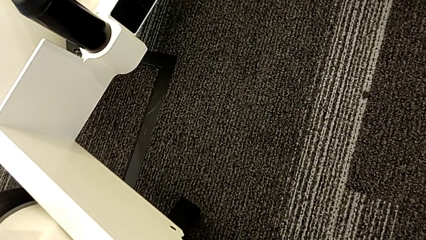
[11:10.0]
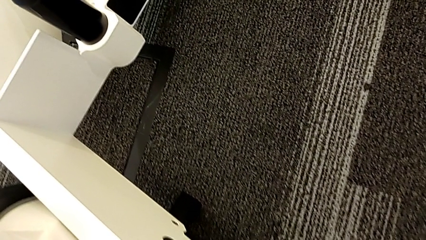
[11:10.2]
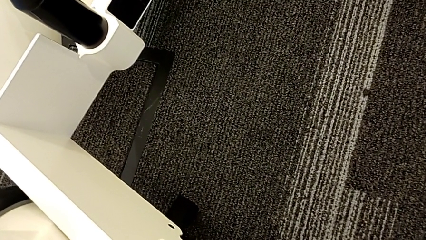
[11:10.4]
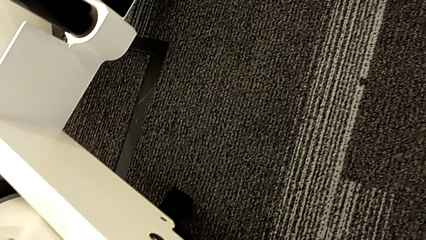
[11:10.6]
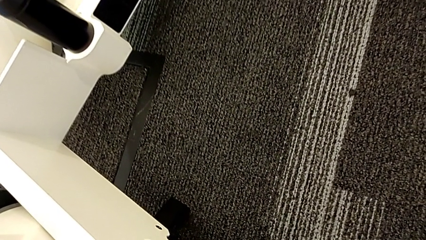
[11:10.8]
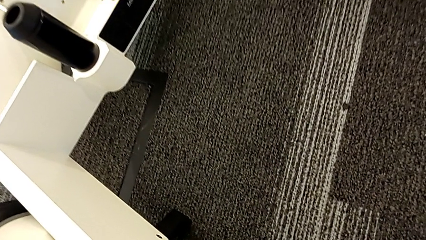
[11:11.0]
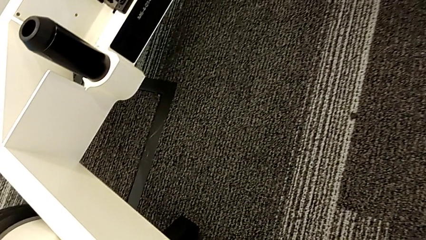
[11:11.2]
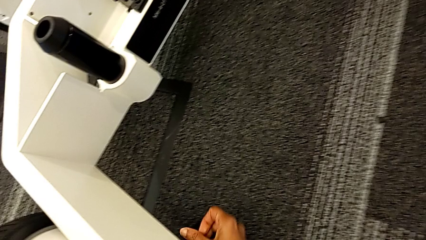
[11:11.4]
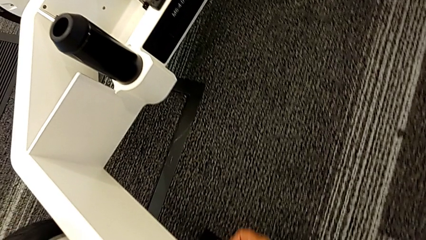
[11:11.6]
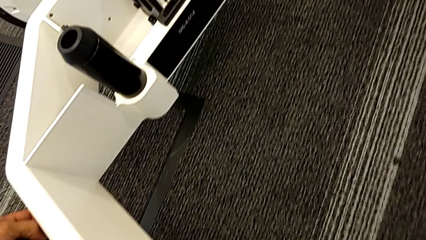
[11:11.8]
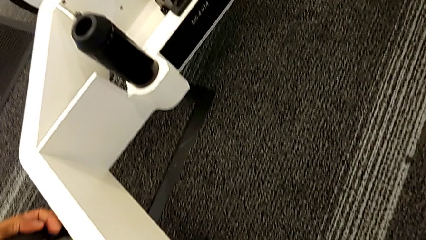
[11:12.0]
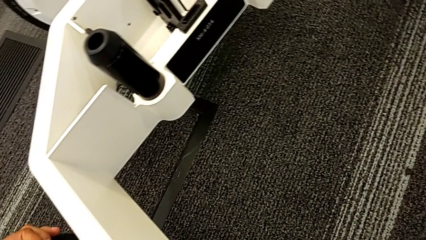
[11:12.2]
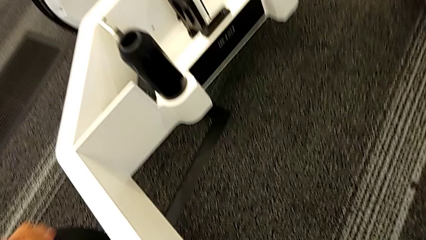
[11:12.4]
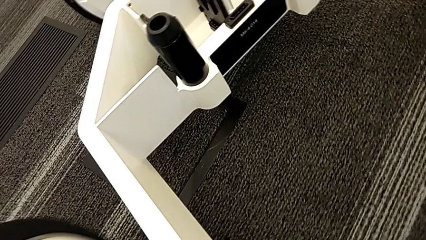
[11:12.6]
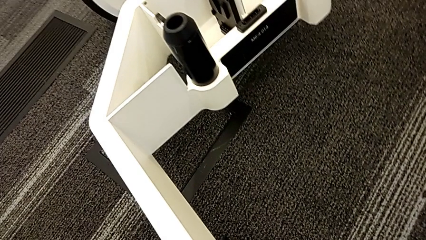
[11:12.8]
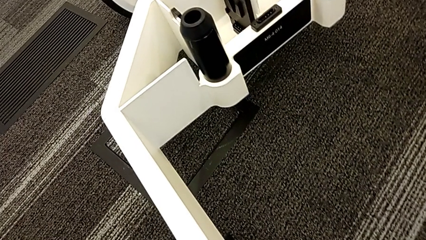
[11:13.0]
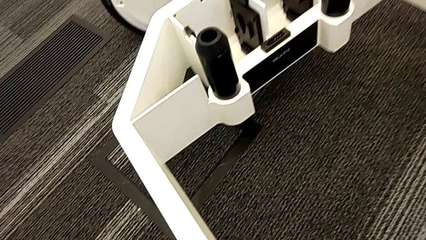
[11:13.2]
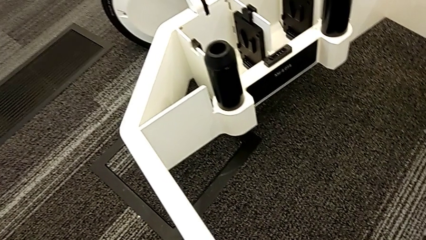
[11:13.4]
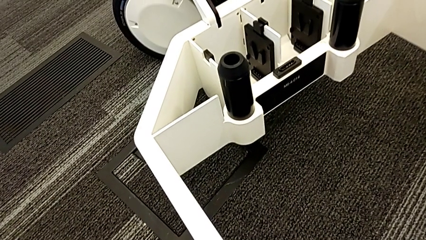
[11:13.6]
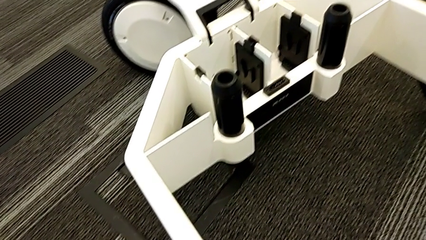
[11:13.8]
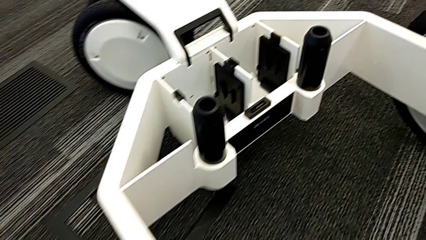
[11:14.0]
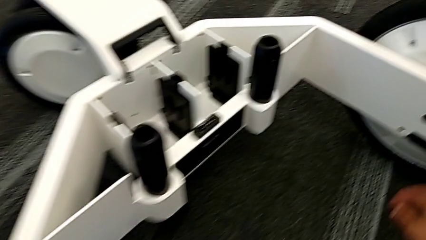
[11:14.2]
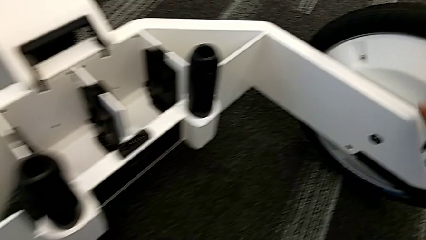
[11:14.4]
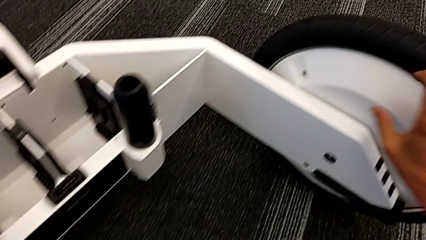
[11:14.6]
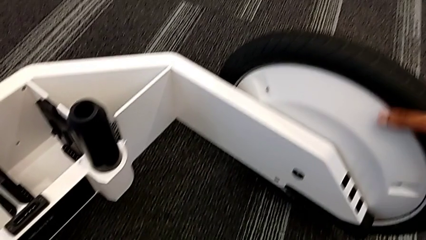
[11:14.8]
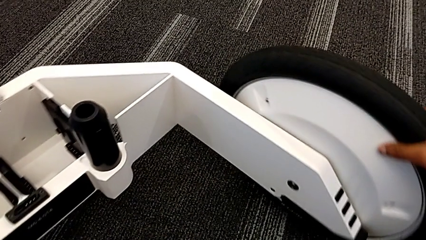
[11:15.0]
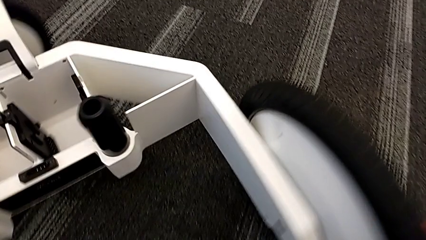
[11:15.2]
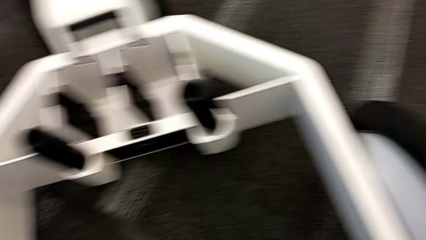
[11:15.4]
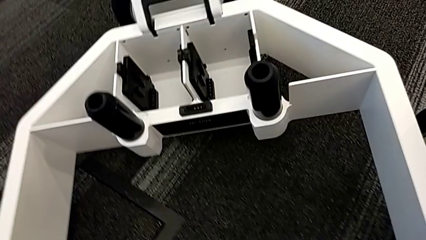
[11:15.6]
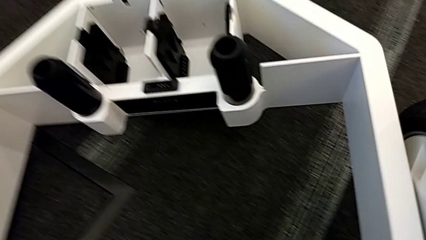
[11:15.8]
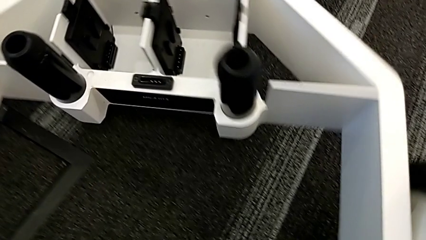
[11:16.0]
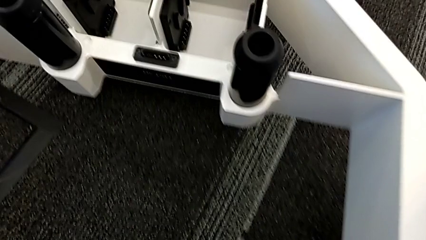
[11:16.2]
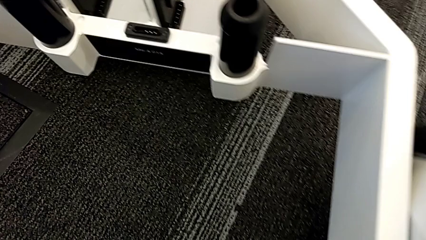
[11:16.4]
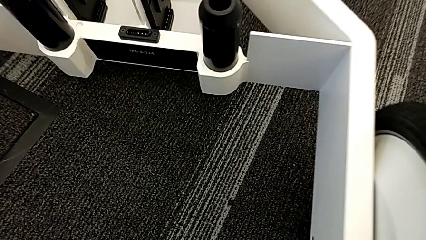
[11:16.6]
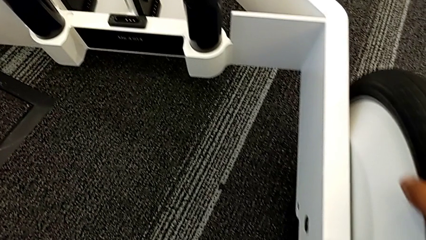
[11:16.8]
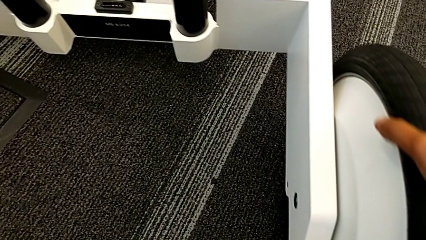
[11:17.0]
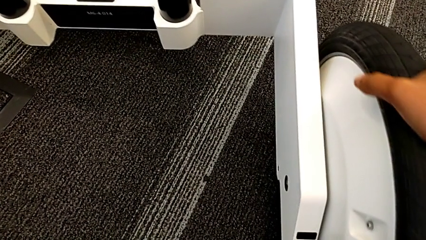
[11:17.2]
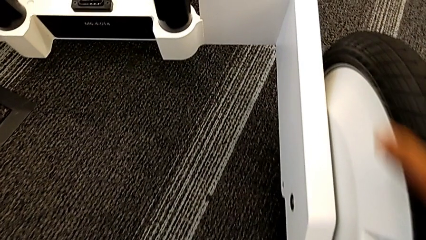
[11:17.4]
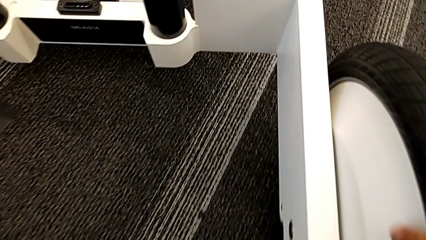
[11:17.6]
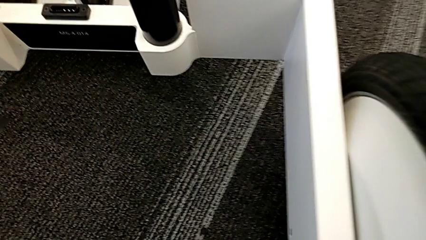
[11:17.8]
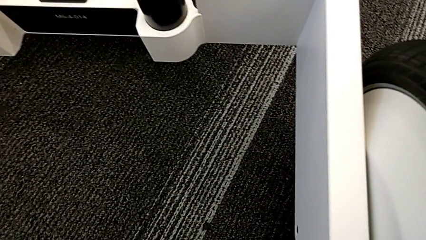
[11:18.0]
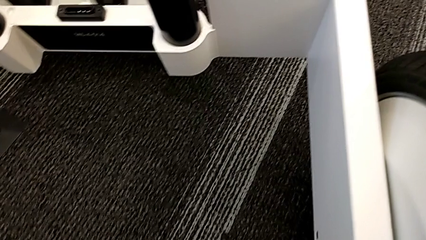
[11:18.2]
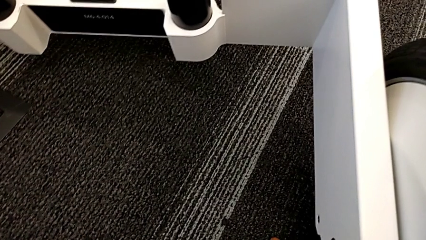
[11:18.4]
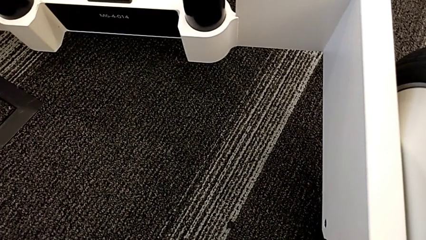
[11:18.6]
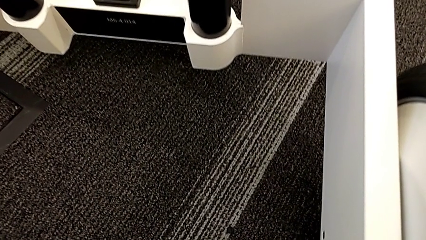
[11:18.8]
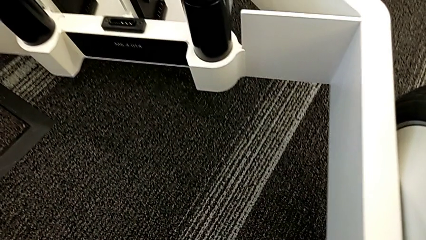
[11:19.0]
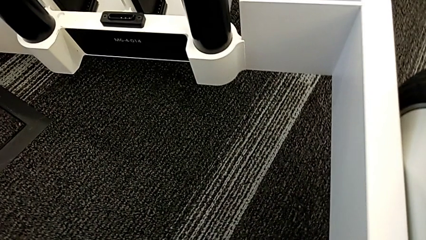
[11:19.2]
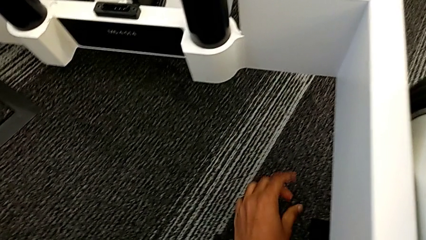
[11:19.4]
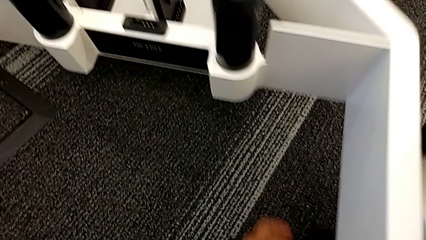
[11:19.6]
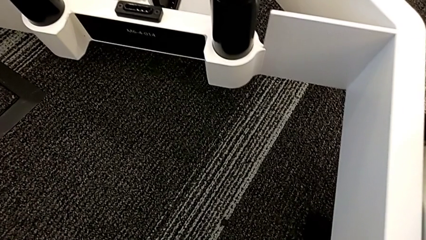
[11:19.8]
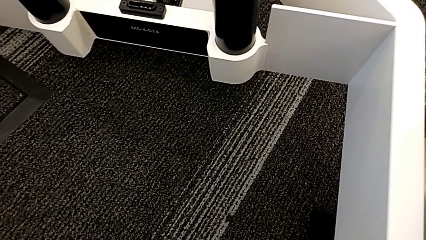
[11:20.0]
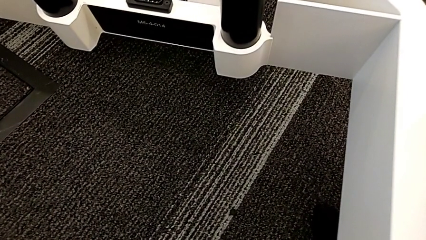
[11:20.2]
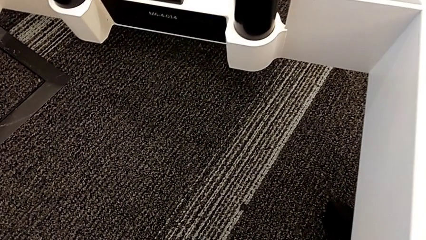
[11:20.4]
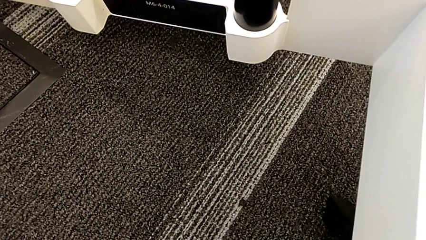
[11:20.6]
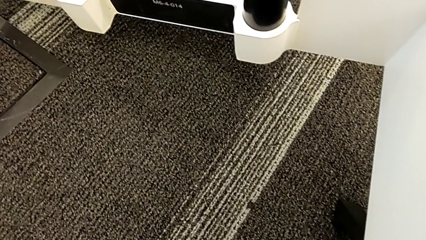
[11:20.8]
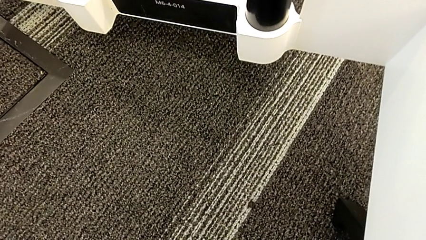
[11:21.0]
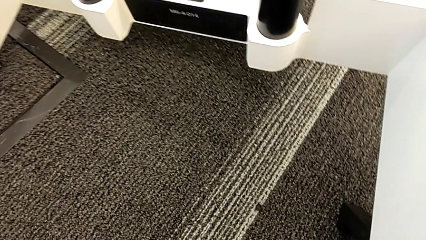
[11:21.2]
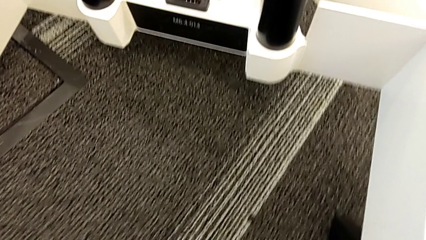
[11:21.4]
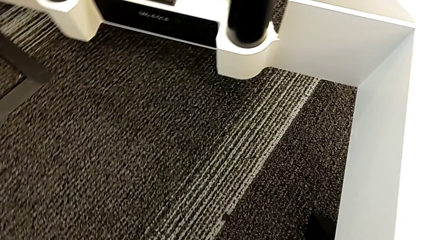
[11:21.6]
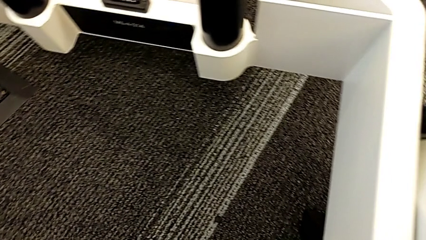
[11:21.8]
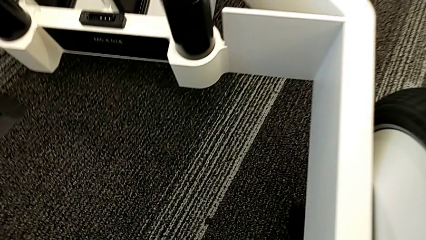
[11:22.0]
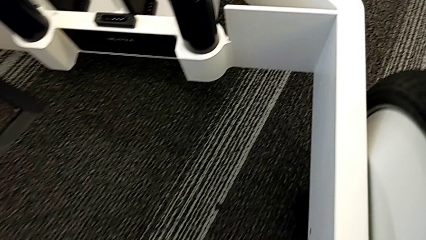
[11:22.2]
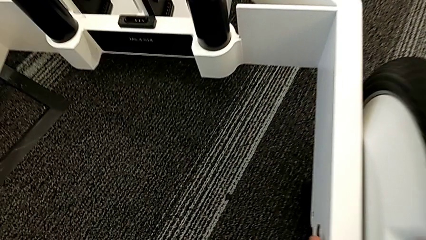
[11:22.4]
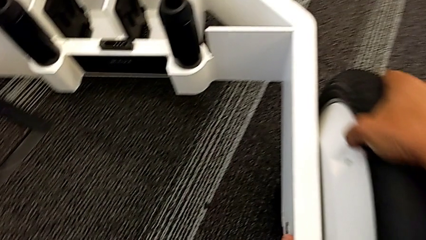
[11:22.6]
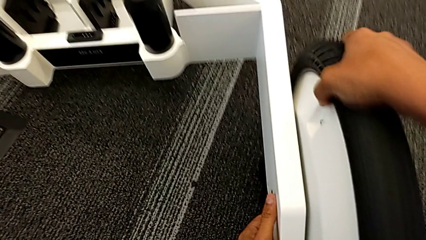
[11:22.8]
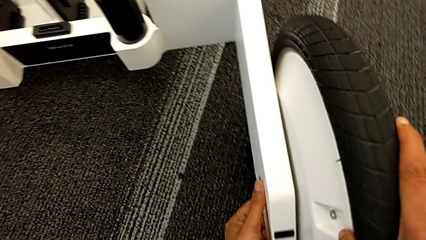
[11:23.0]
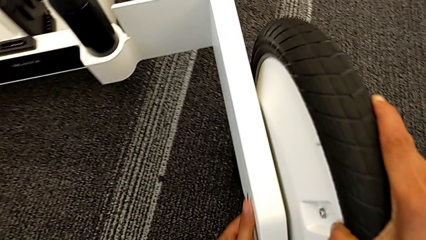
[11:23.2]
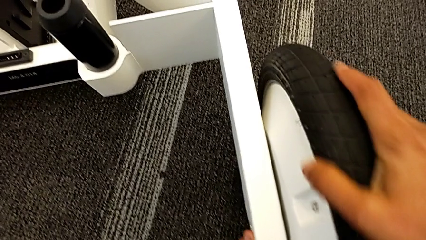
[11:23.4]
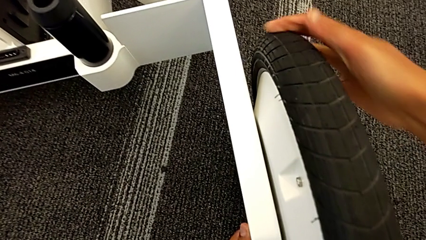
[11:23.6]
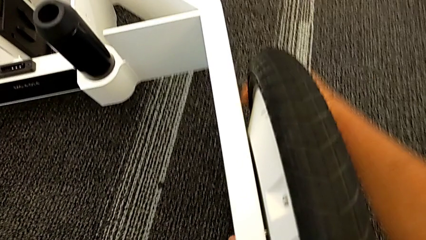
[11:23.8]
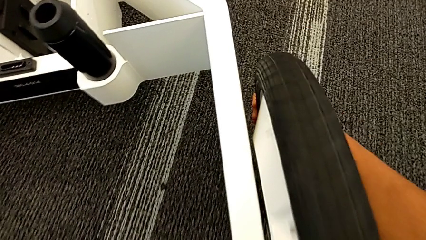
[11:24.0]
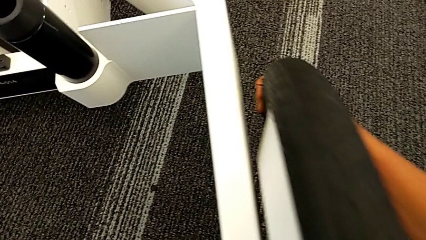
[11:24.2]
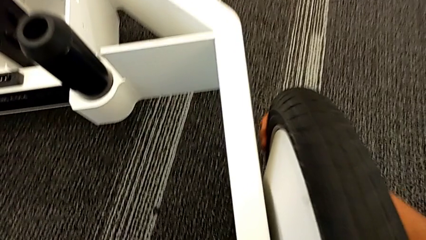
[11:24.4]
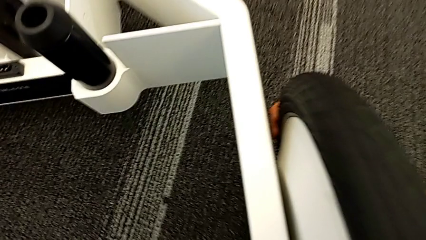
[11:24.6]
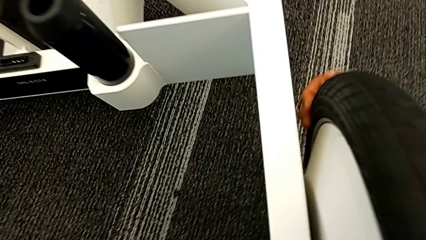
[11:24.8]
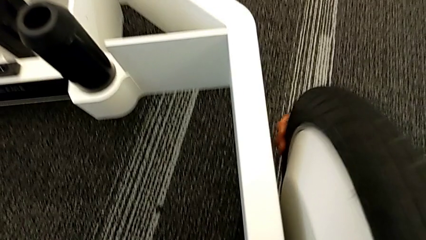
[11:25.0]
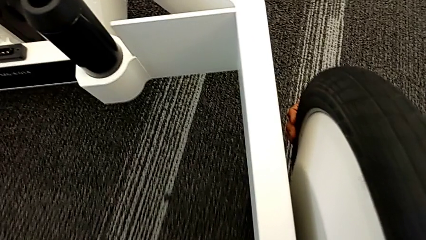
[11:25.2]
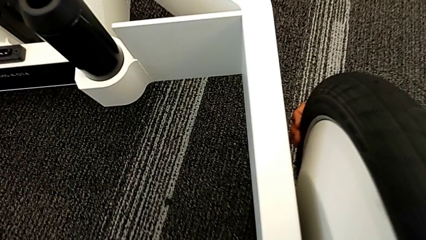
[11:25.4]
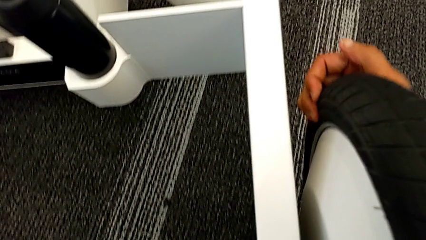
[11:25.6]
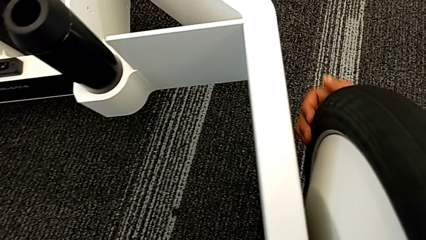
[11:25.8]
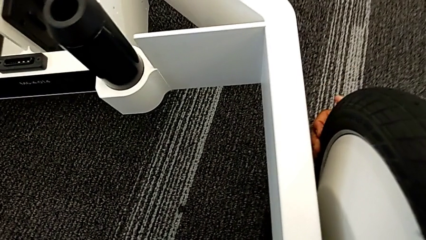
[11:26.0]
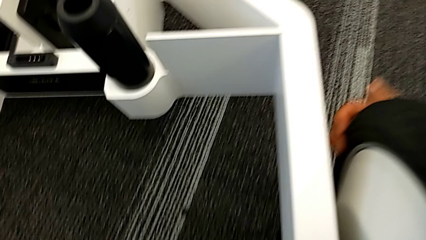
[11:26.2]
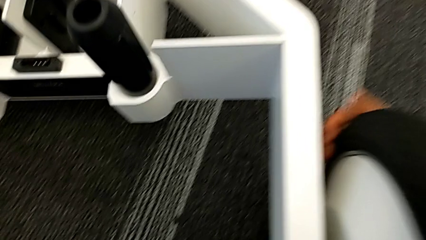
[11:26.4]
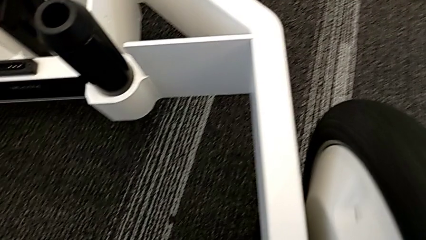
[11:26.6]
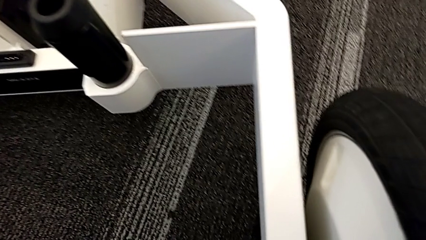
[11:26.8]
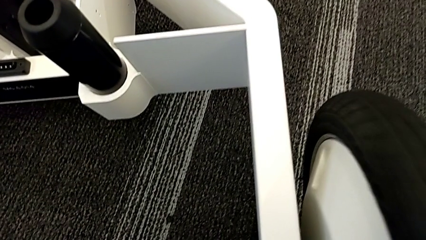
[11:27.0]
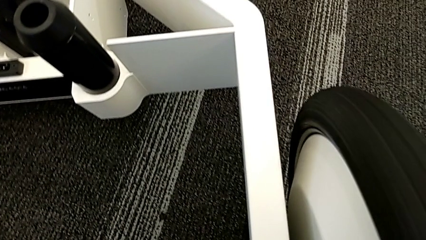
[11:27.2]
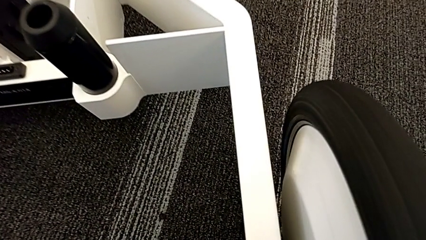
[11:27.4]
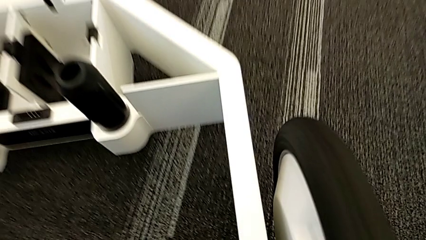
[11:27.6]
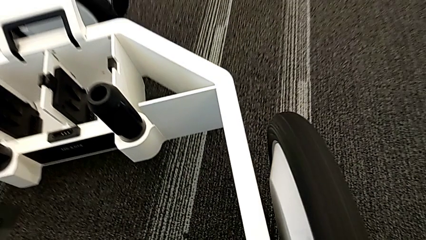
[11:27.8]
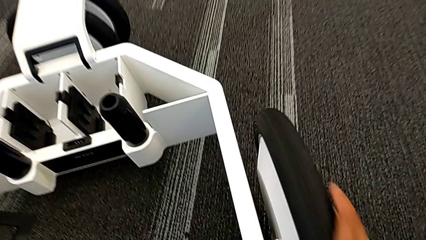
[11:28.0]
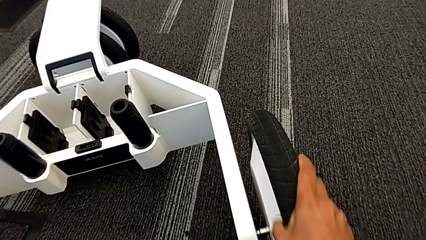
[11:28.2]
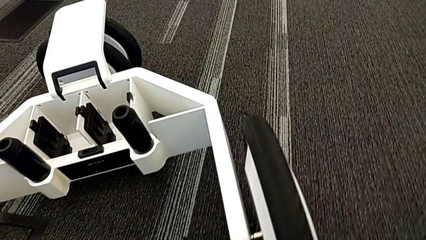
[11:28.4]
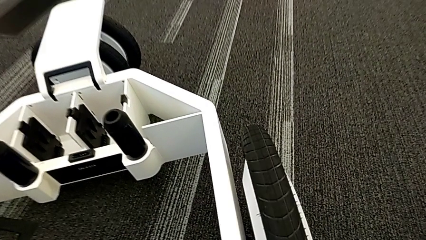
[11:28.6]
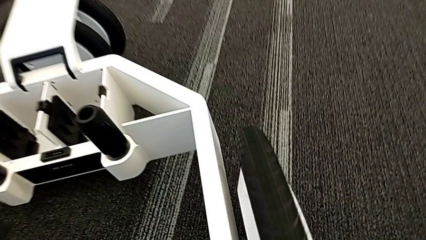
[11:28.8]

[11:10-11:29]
The camera wearer is disassembling the wheels. They withdraw the first wheel and begin to withdraw the second wheel.
